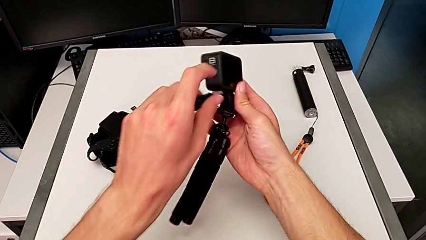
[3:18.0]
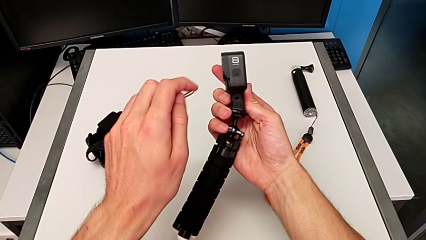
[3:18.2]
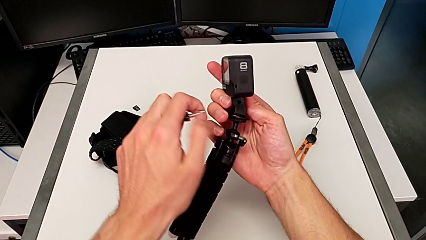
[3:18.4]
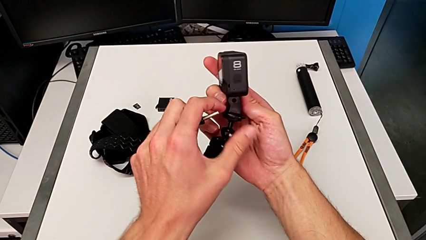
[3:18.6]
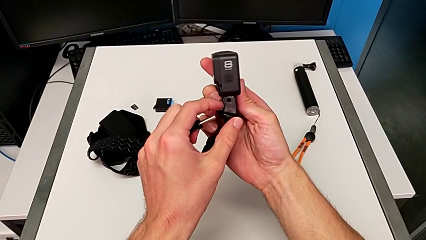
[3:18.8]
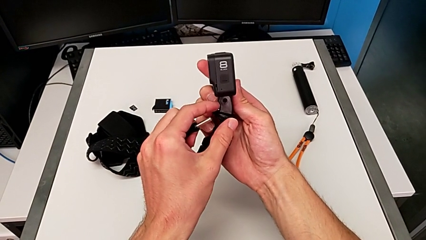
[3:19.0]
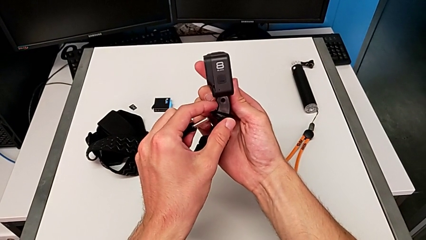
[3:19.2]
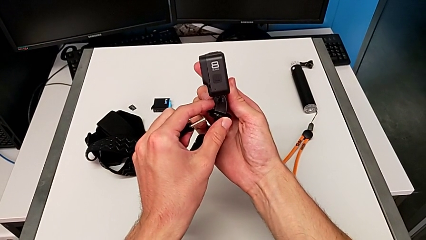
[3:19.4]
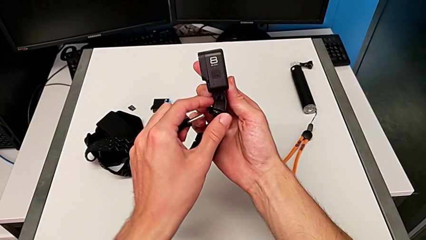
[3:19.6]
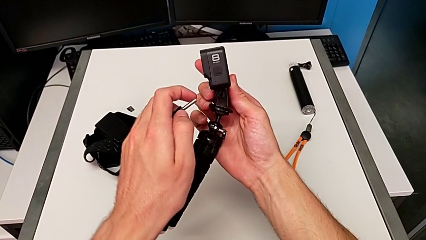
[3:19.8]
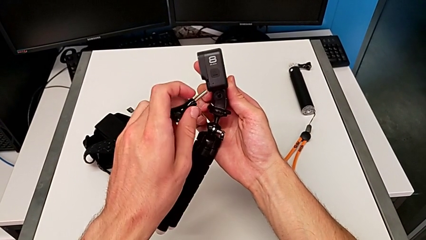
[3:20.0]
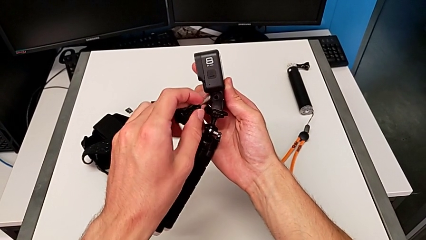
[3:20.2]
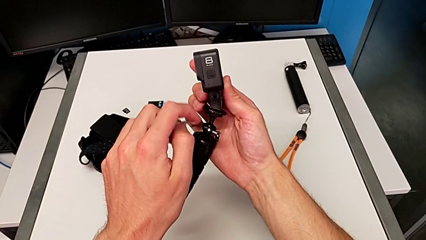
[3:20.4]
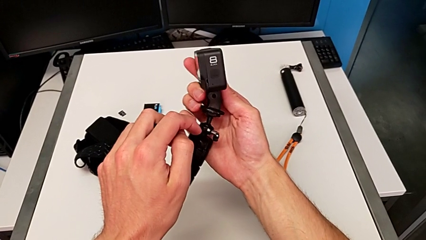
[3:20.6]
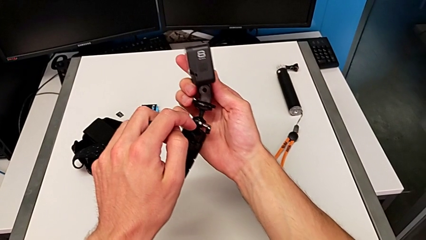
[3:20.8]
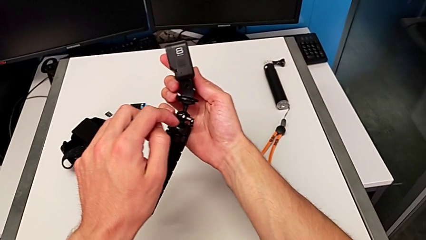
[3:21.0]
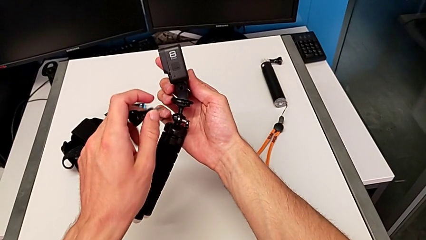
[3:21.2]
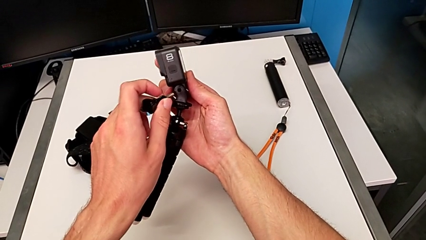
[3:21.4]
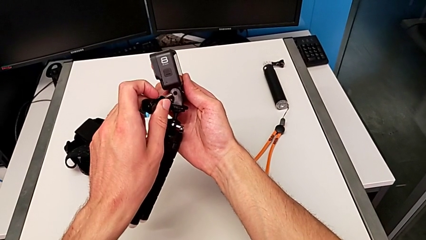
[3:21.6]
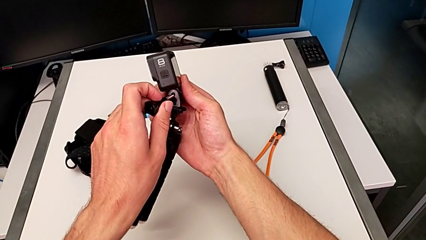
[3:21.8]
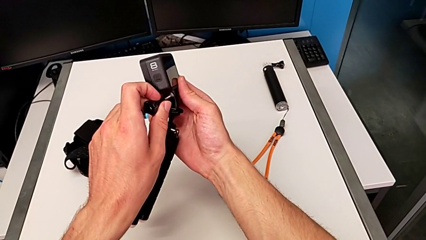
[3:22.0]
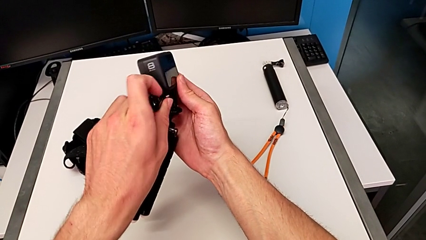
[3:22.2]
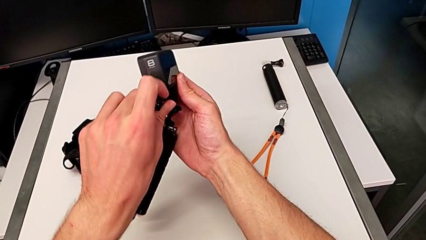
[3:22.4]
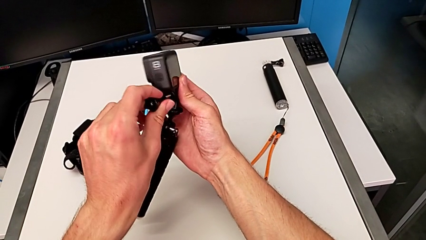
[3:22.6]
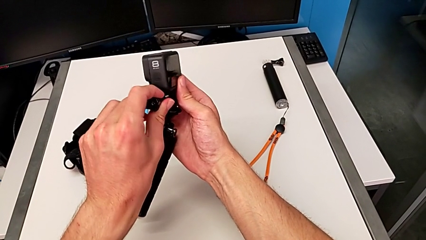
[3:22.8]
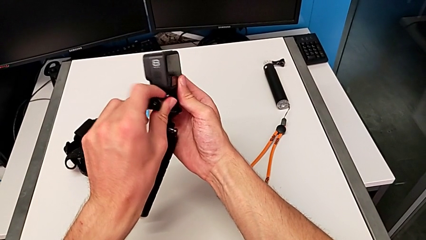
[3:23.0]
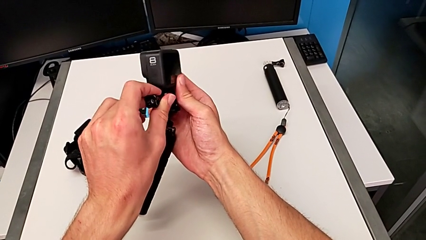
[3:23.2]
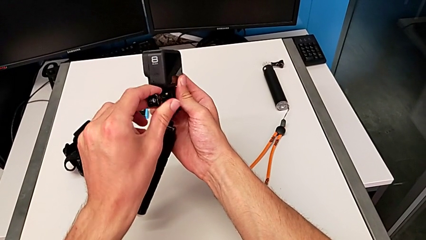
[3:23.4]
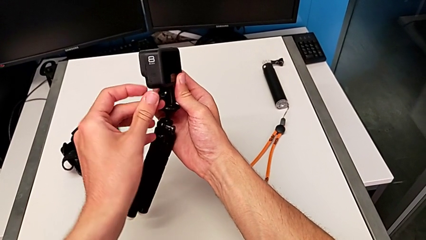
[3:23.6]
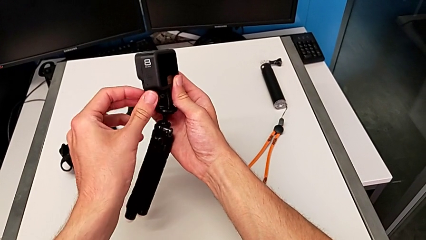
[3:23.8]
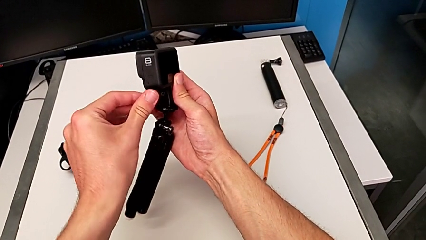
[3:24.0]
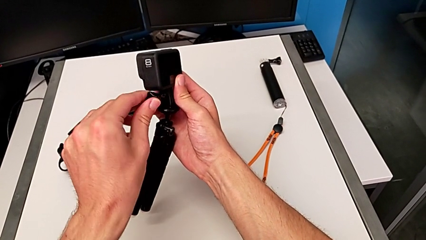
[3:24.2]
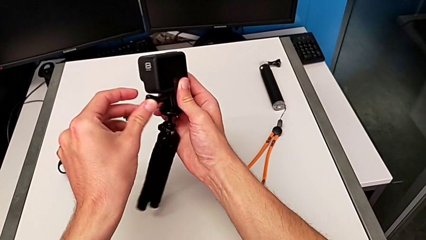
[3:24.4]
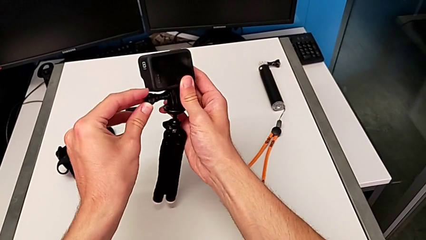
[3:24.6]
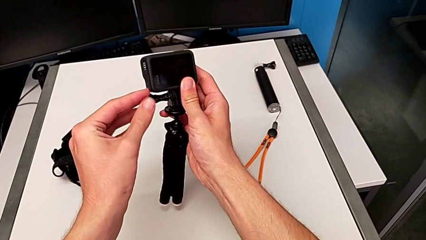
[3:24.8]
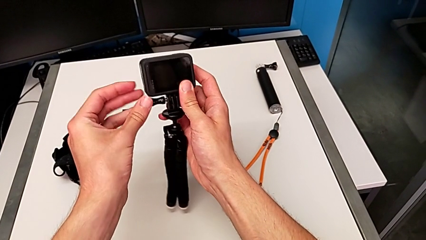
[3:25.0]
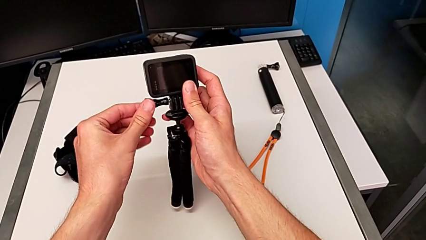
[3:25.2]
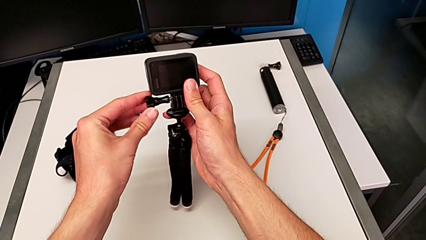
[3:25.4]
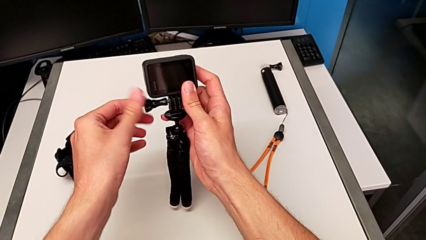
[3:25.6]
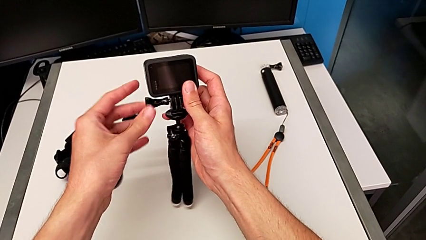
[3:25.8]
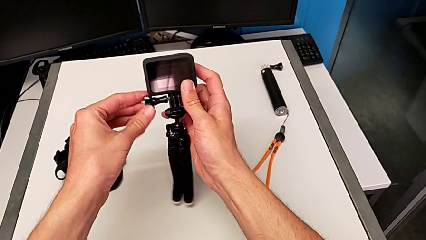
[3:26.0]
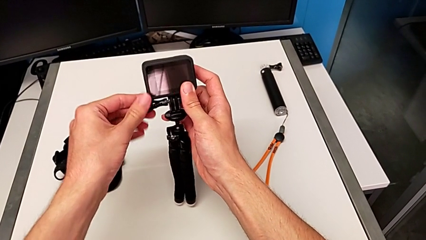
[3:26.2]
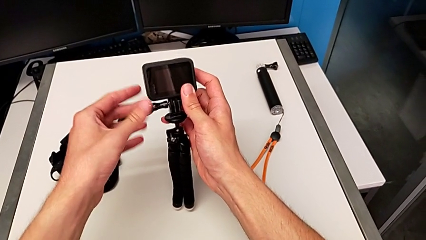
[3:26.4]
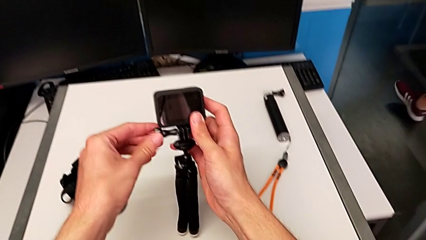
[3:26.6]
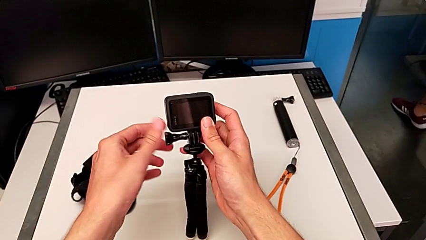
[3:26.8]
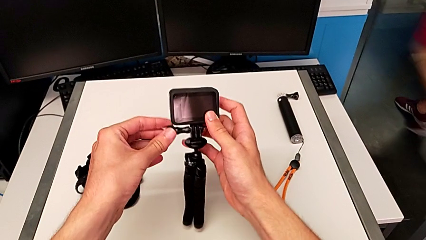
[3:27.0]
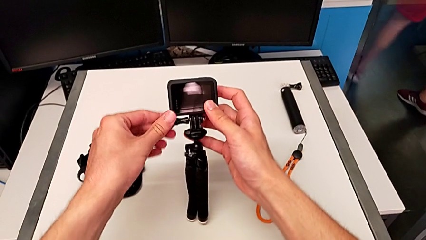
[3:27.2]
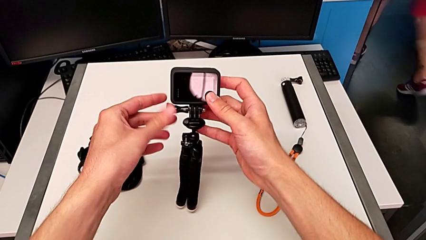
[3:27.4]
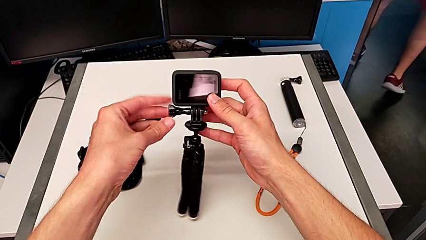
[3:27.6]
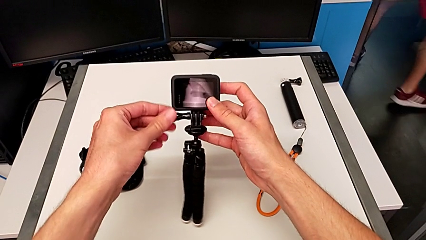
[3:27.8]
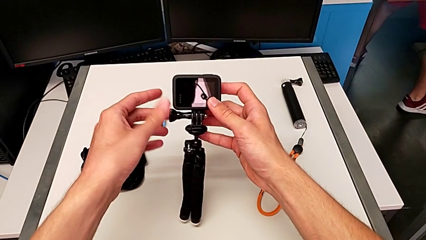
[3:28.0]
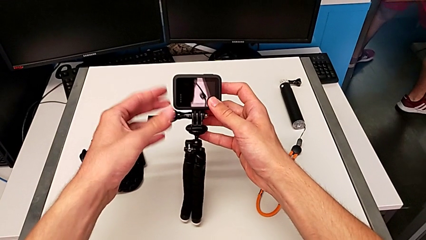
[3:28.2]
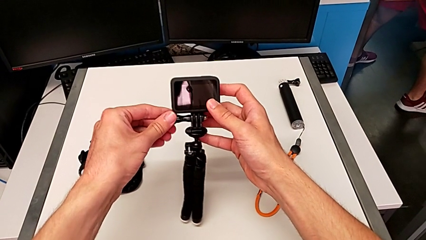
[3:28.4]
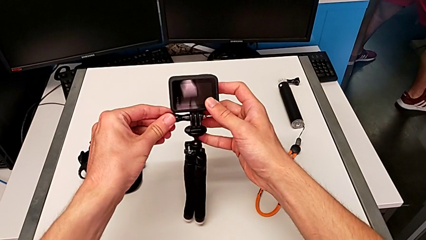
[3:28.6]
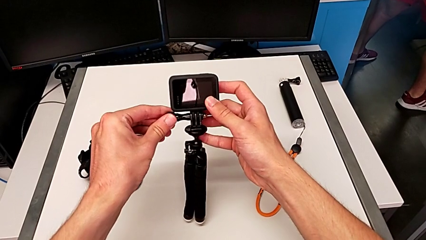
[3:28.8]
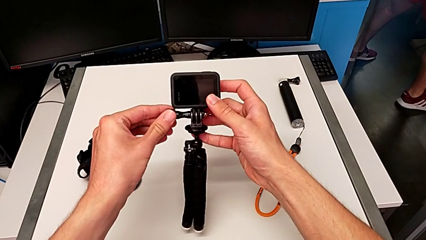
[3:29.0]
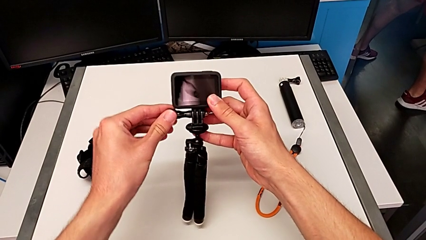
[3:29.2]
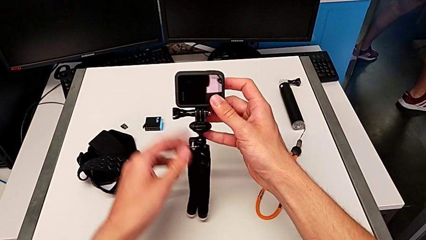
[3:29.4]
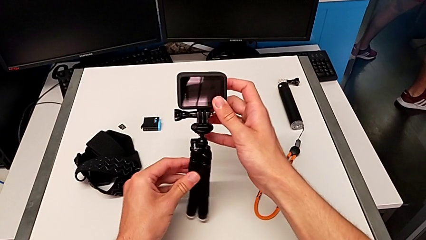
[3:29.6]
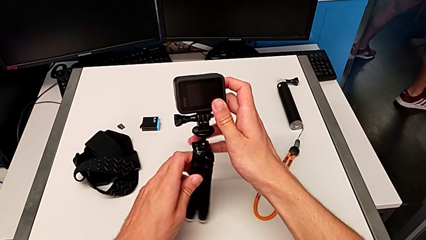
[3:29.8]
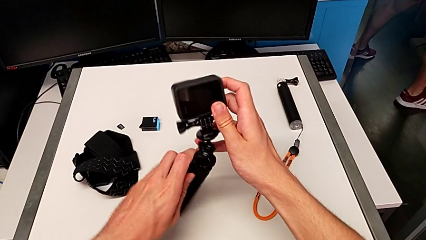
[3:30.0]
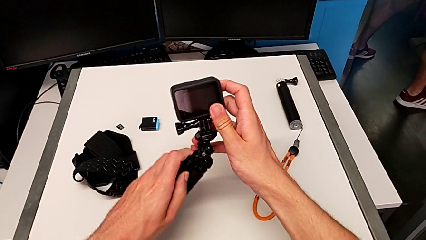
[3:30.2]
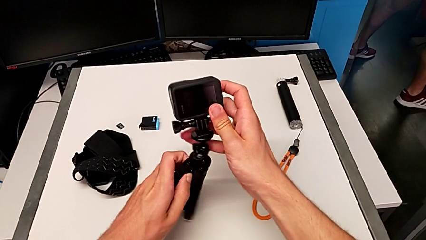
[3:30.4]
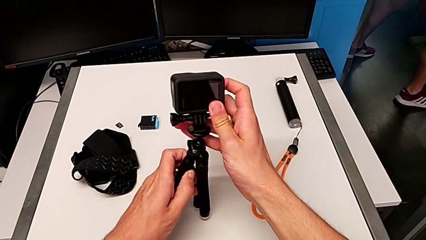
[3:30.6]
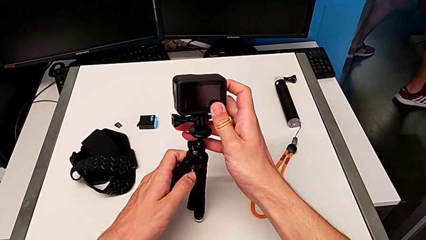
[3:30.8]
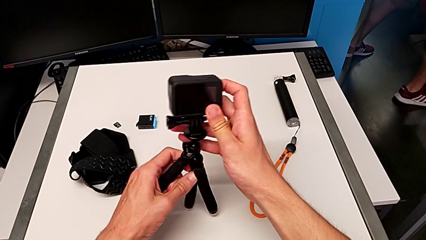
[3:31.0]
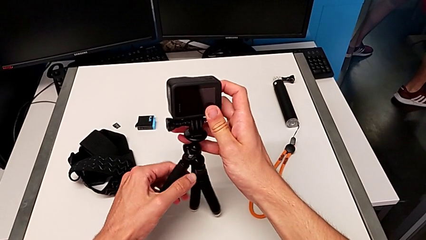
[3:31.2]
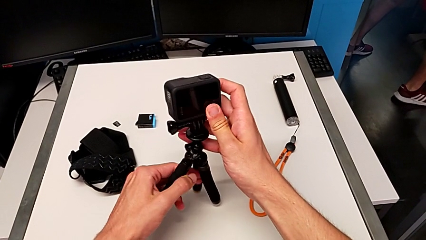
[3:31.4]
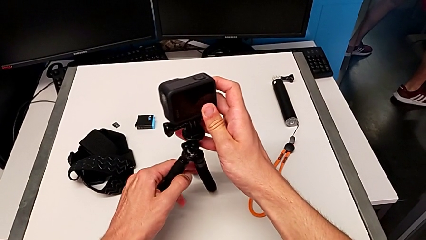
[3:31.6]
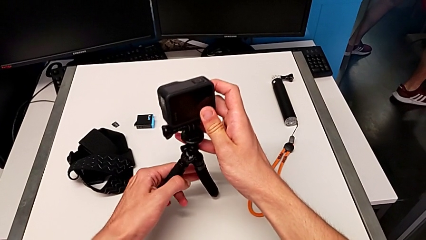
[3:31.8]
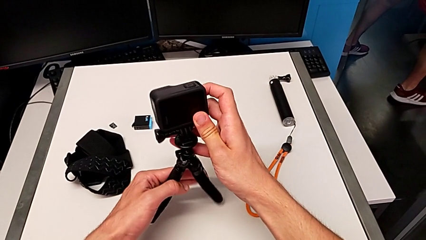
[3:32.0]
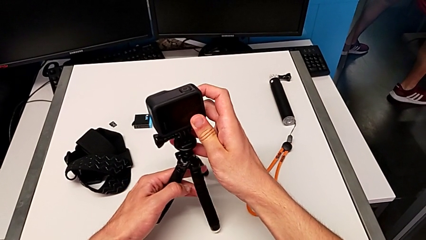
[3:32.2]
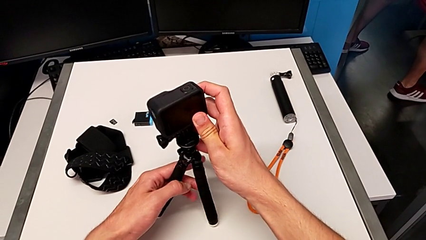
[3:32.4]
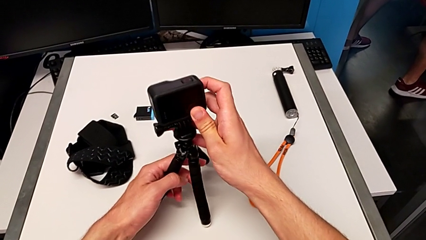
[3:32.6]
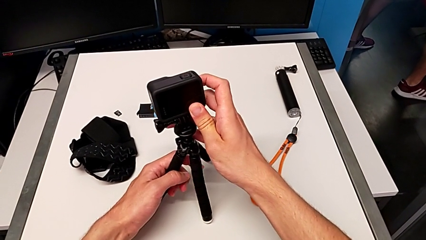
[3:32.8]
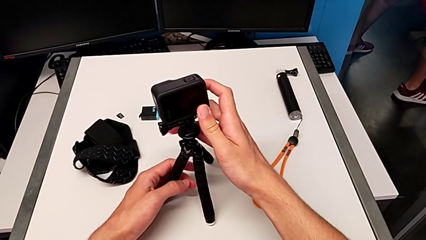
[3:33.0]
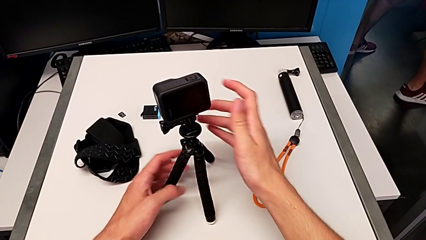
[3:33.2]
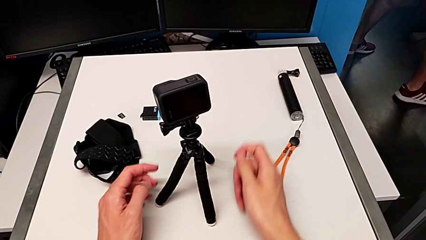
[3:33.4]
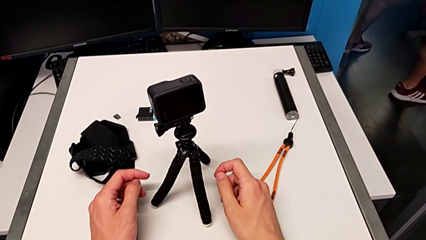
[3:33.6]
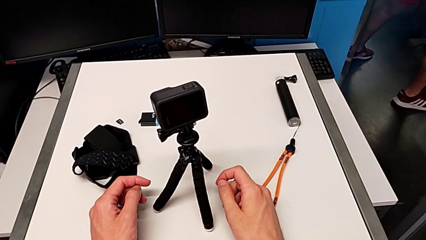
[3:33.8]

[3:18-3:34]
The camera wearer is exchanging the belt for the tripod. They inspect the GoPro, insert the screw and screw it.
